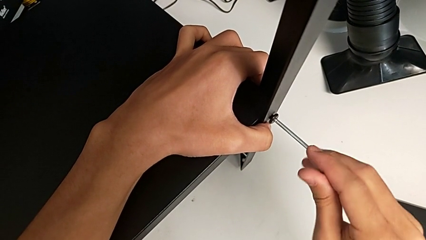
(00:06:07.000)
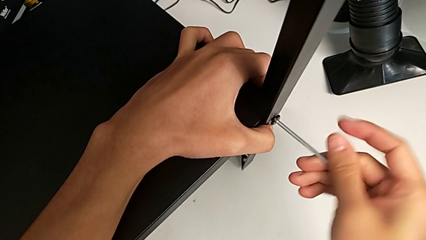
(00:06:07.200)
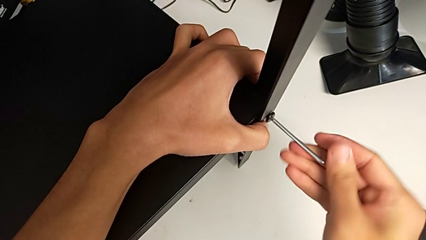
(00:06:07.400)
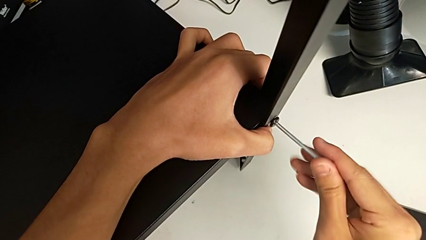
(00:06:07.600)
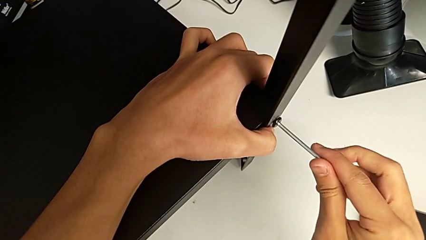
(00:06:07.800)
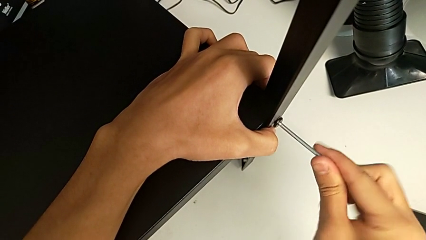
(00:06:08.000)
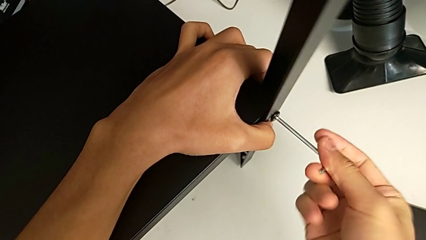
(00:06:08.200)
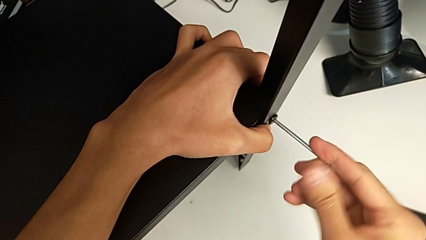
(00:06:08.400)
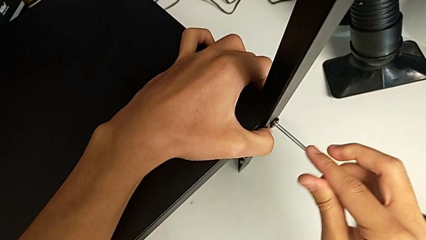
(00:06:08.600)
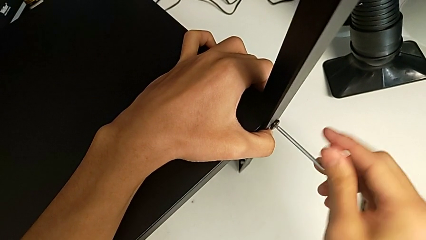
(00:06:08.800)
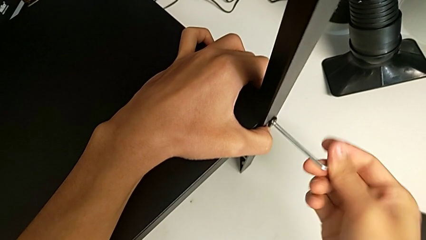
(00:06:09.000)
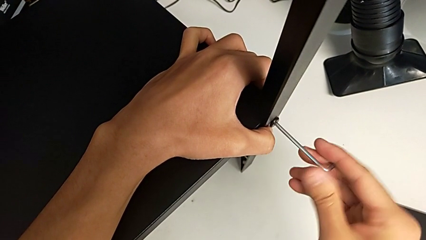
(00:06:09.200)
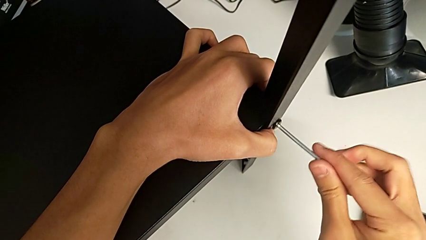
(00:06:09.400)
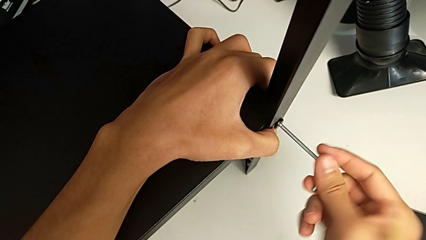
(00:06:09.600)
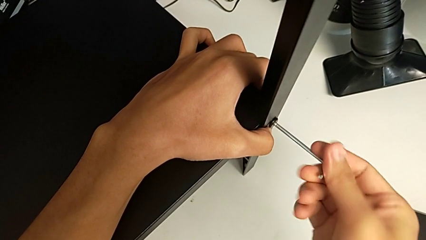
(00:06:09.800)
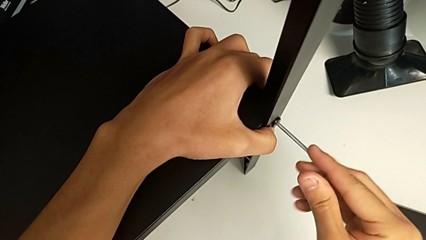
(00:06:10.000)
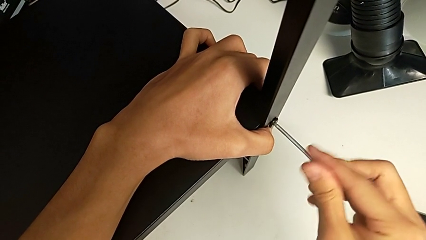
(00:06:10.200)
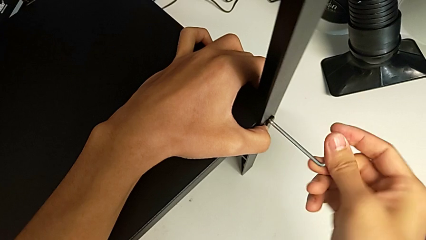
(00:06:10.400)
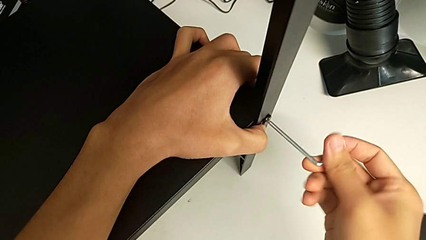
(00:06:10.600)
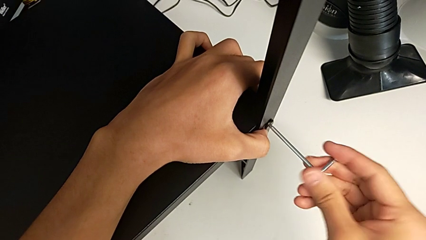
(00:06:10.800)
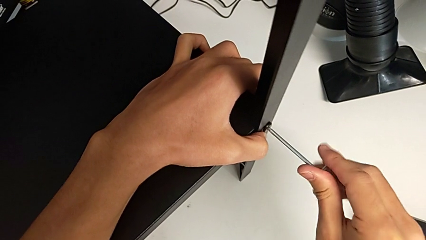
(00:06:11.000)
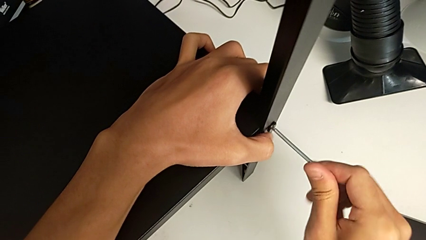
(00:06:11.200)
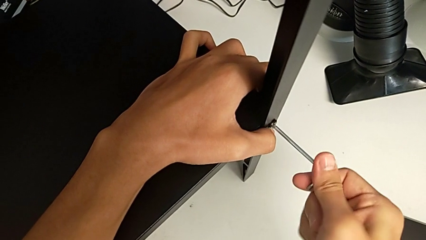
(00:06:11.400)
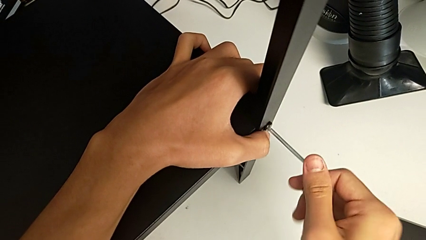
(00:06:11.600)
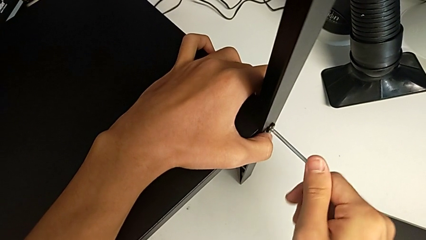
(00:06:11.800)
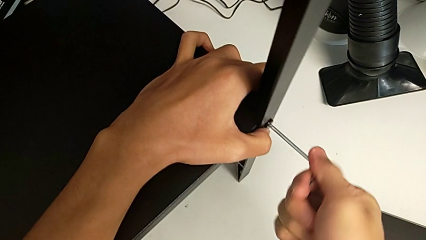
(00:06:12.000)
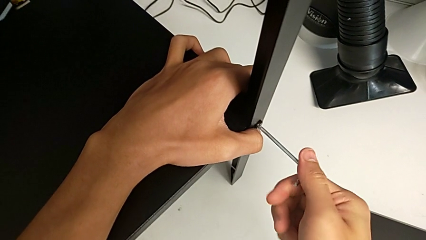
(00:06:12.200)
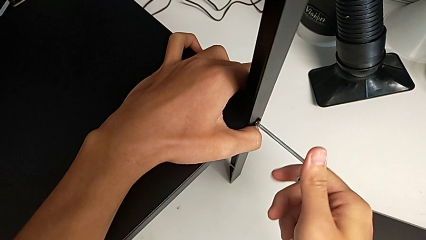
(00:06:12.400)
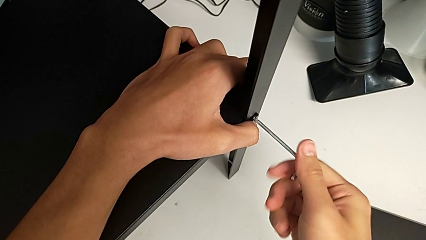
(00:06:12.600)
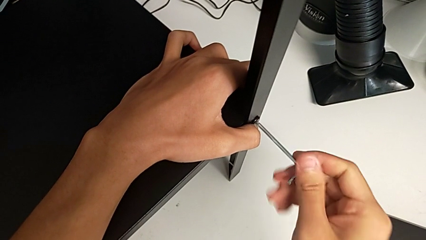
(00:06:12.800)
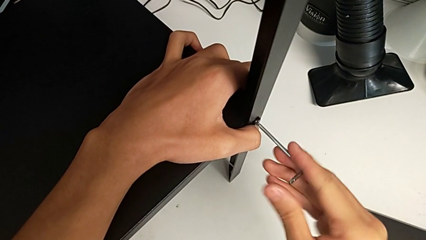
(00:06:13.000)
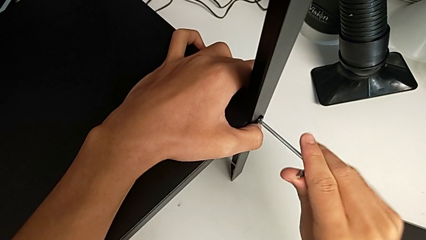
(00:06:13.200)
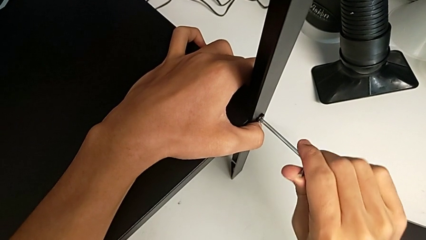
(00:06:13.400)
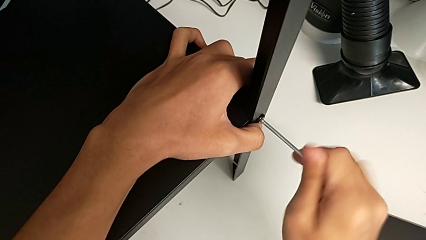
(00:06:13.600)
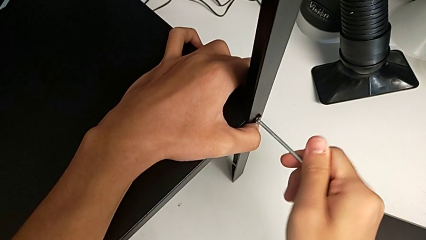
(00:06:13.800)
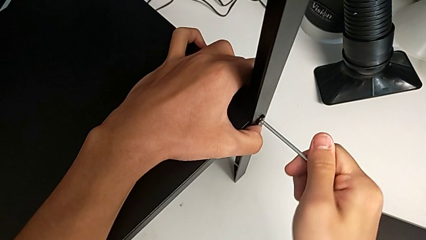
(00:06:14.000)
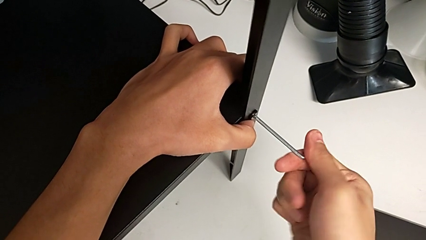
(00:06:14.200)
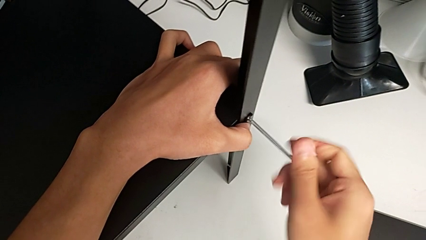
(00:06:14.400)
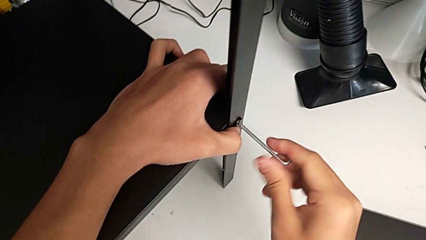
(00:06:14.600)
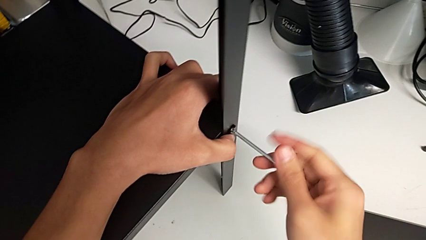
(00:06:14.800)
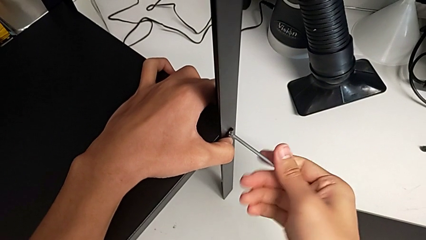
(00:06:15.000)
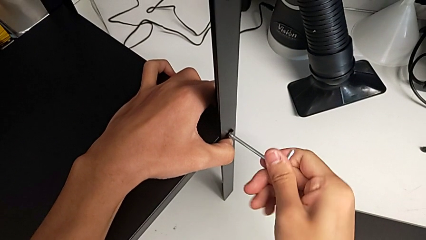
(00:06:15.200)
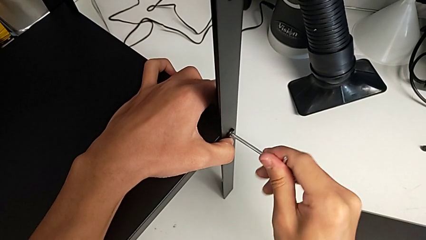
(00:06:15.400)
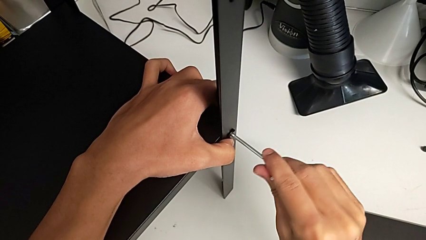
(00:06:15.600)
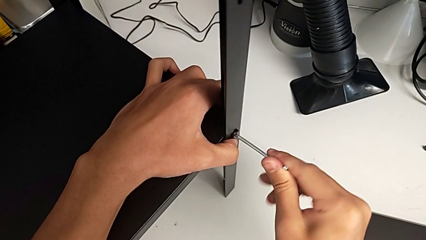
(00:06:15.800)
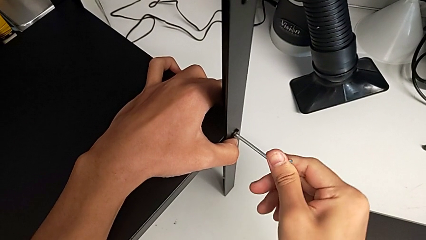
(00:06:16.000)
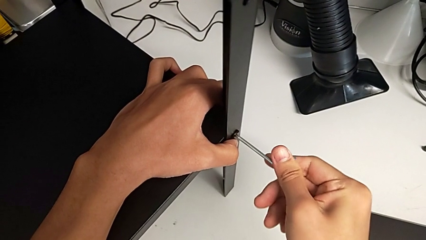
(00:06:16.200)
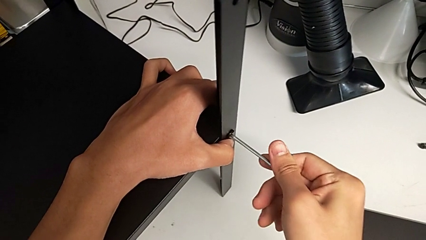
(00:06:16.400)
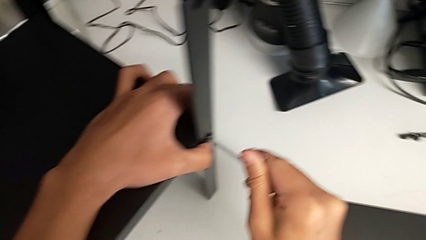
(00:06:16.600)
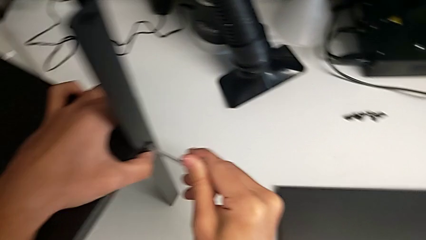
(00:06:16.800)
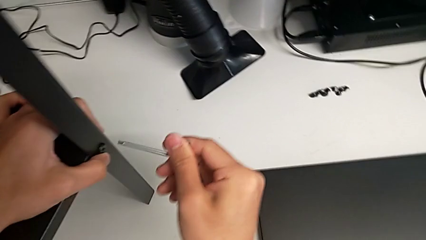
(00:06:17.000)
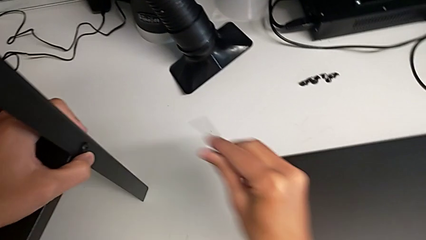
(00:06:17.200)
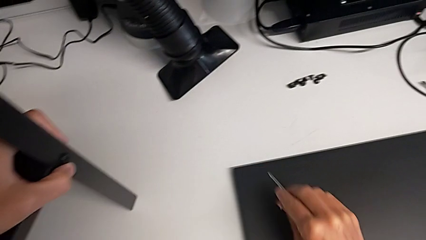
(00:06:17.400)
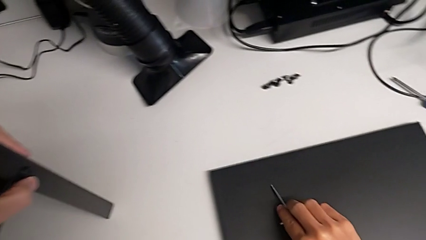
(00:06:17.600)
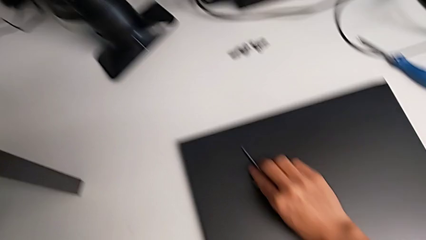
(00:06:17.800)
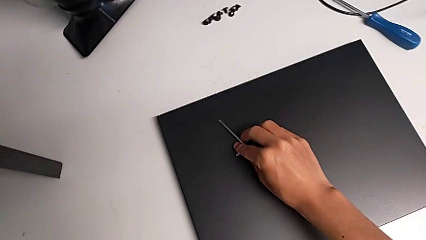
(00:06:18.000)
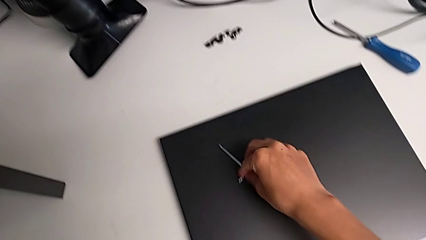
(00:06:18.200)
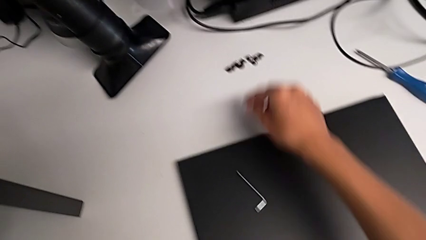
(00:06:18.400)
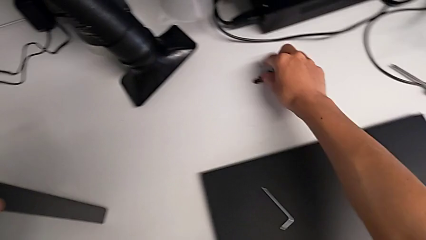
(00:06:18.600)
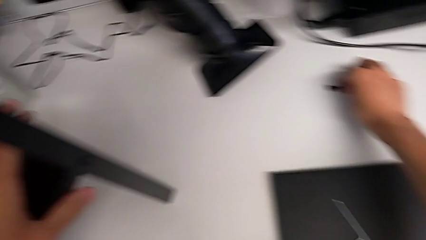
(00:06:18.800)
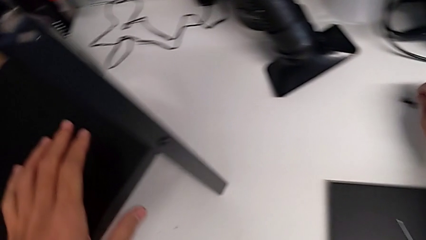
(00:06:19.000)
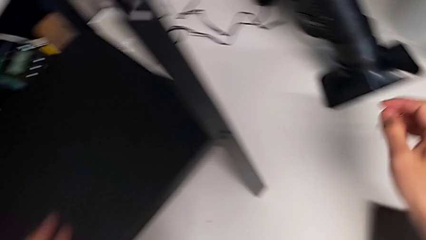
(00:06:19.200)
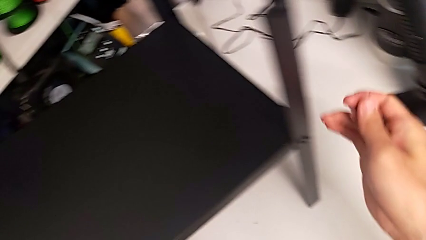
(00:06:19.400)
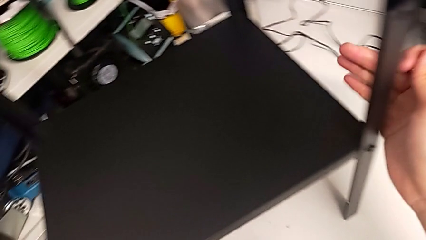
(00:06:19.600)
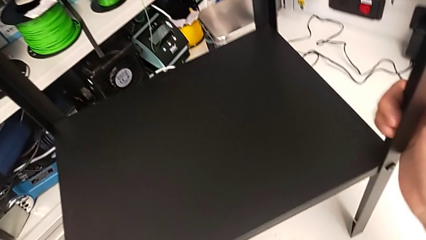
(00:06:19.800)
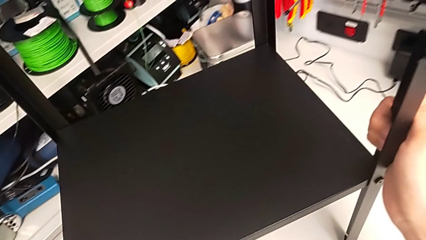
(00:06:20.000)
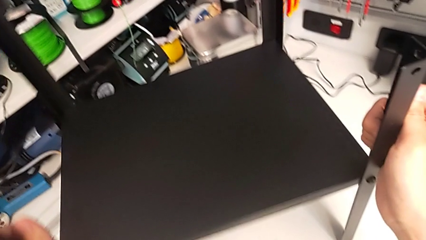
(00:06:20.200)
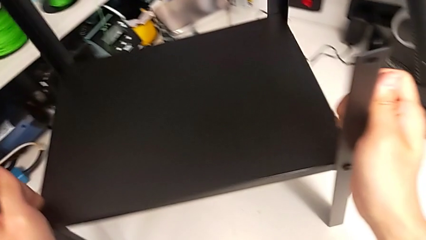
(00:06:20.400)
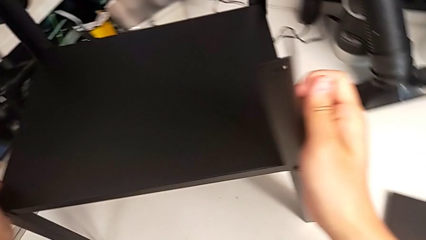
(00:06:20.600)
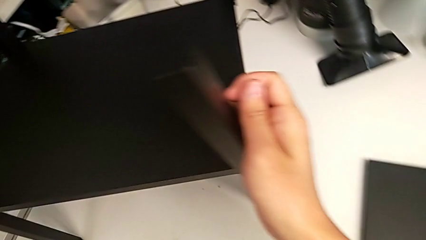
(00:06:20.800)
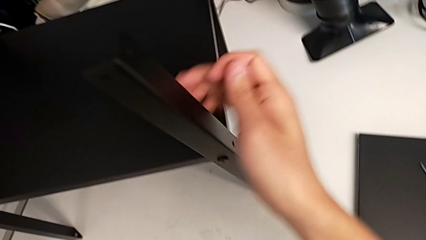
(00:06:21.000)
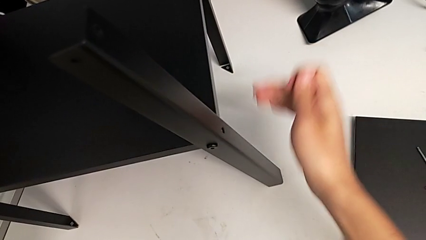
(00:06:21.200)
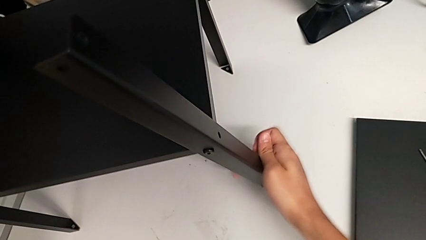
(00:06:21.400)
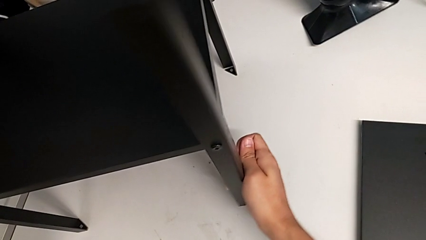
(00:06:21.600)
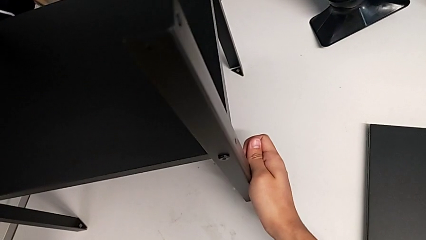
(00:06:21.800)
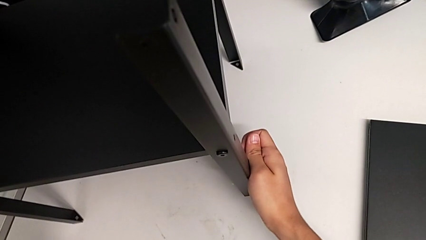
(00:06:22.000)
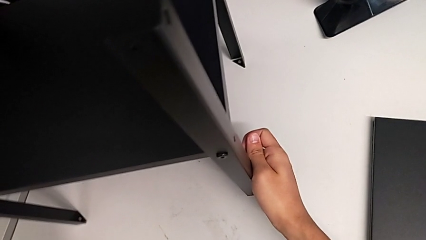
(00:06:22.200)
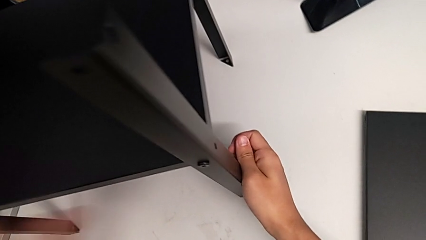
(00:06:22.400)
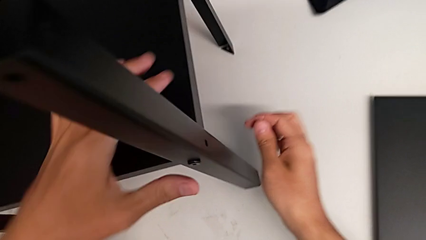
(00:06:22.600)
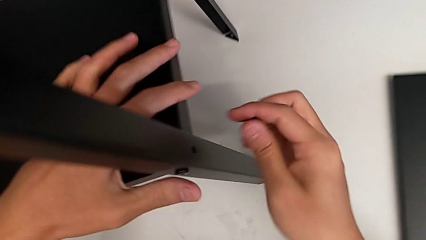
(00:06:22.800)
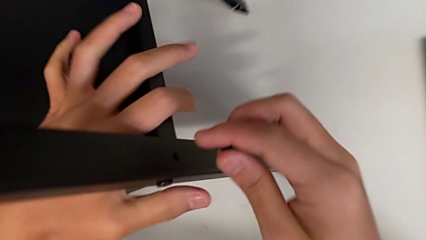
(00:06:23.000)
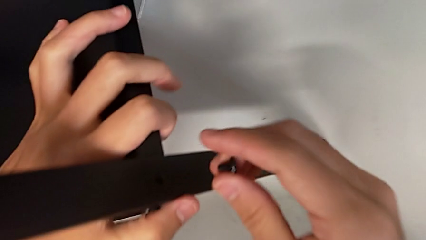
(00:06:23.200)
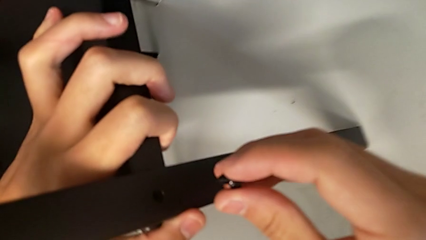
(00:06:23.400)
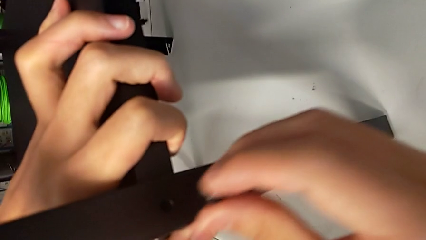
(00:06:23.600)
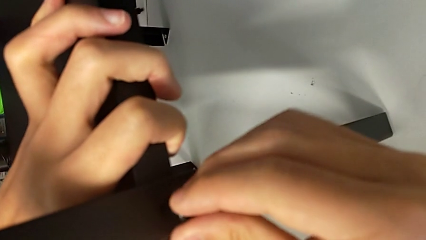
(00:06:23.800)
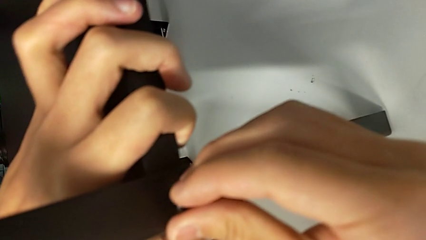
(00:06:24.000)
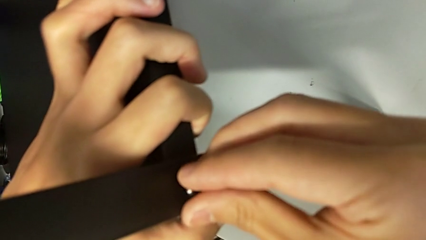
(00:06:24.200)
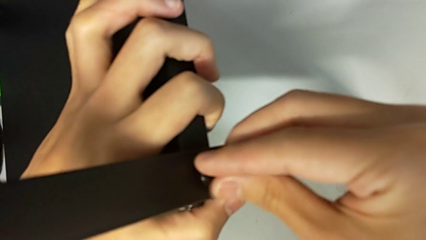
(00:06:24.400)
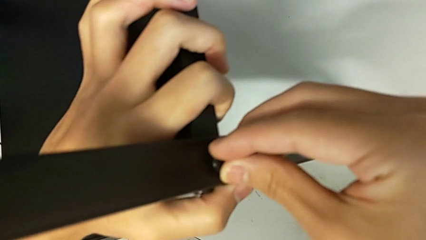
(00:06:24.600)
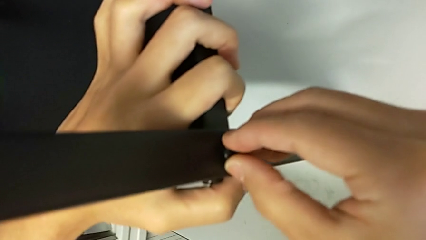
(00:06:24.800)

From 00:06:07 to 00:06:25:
The camera wearer is screwing the fourth leg onto the shelf. They keep screwing the hex socket head, withdraw the Allen wrench, place it, grab the hex socket head, rotate the nightstand, align the leg and insert the hex socket head.
